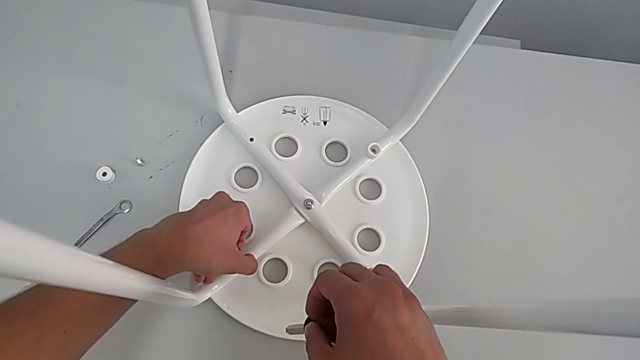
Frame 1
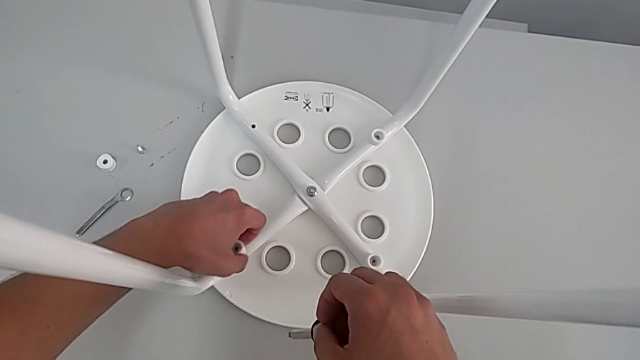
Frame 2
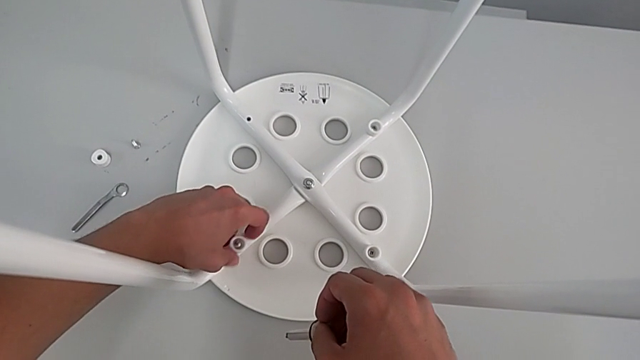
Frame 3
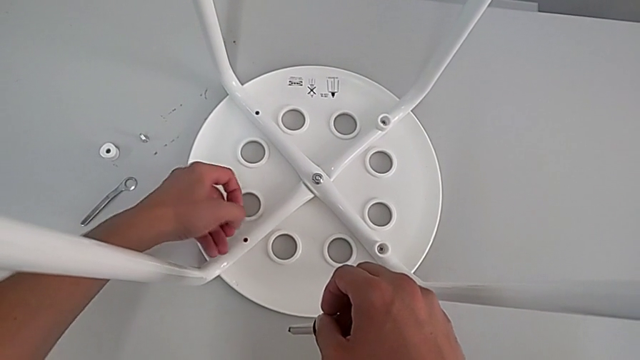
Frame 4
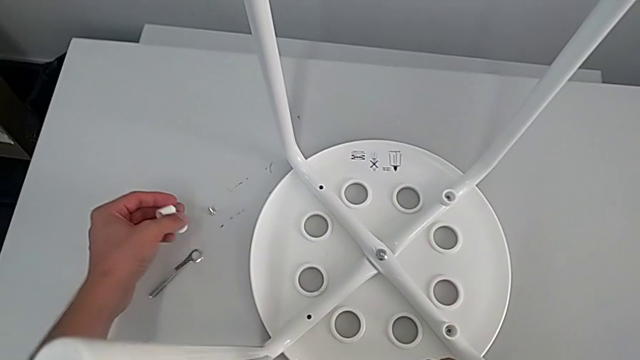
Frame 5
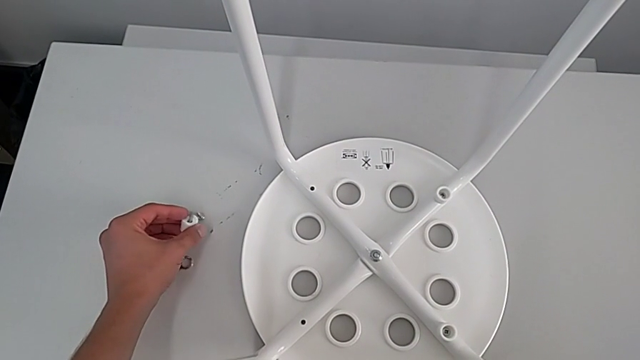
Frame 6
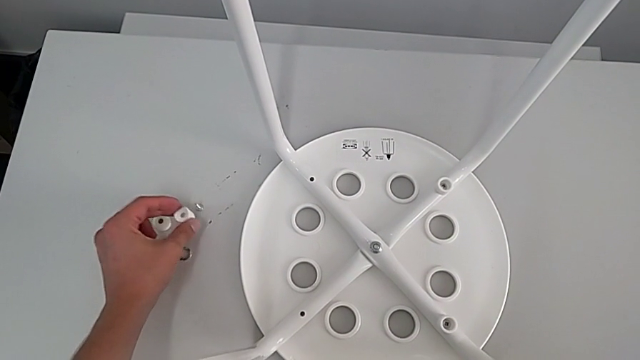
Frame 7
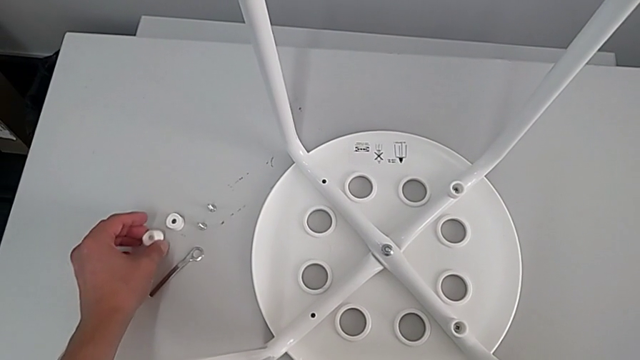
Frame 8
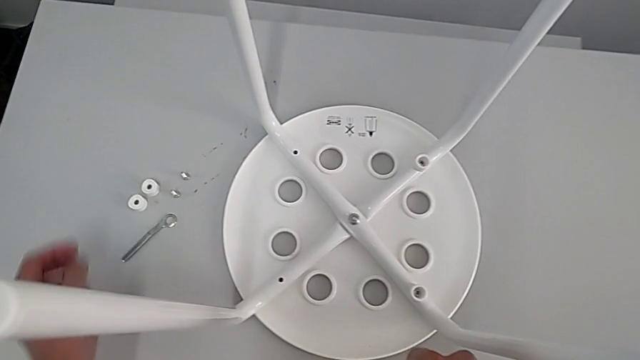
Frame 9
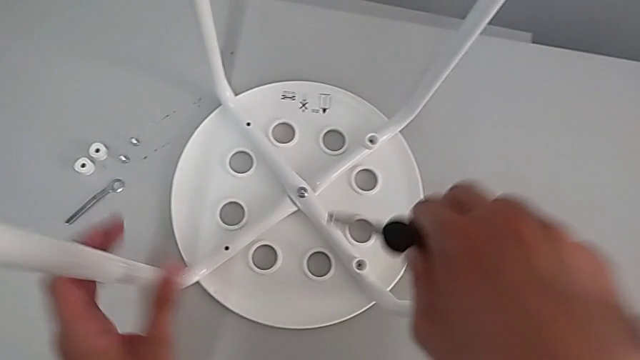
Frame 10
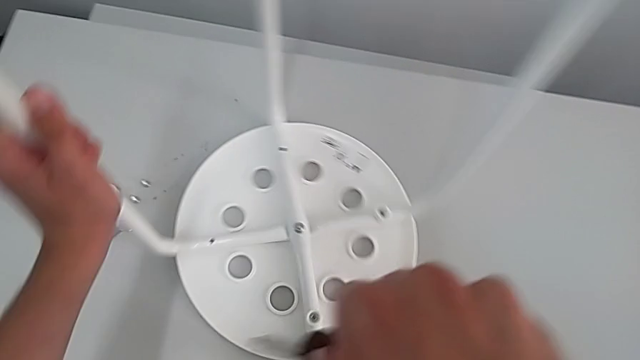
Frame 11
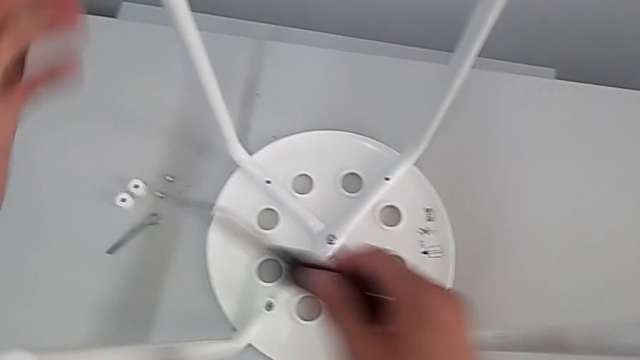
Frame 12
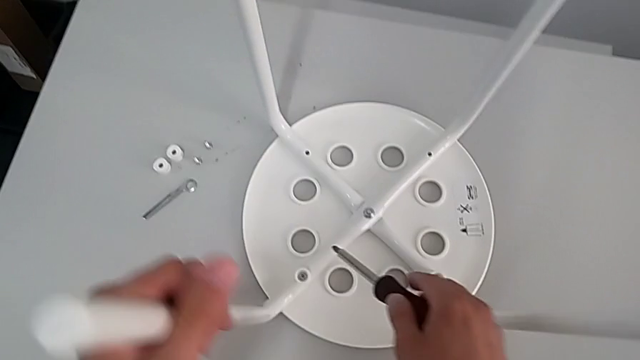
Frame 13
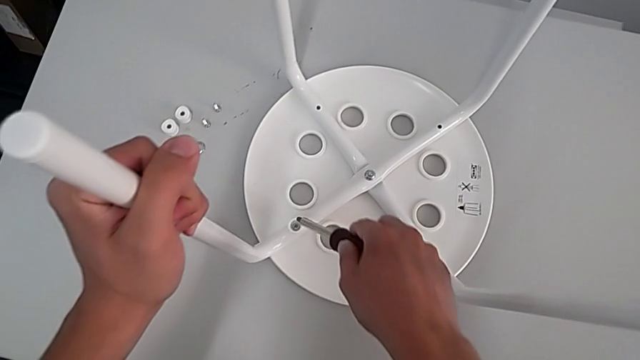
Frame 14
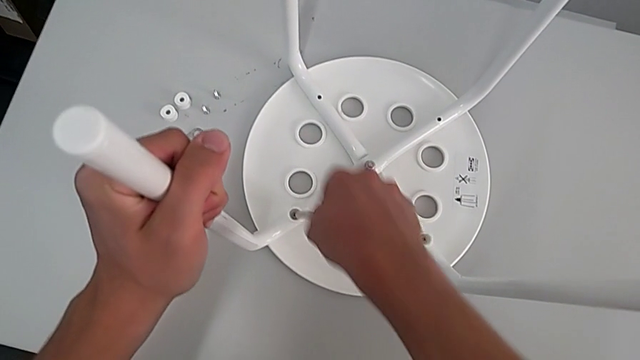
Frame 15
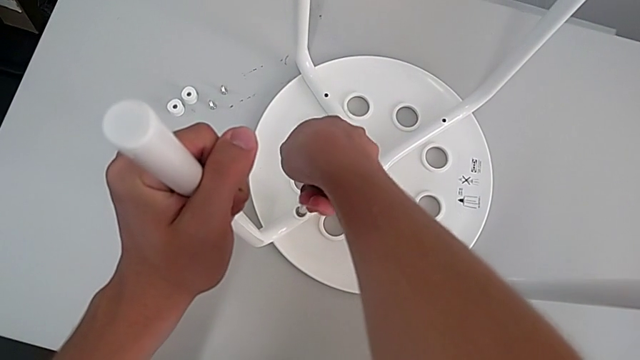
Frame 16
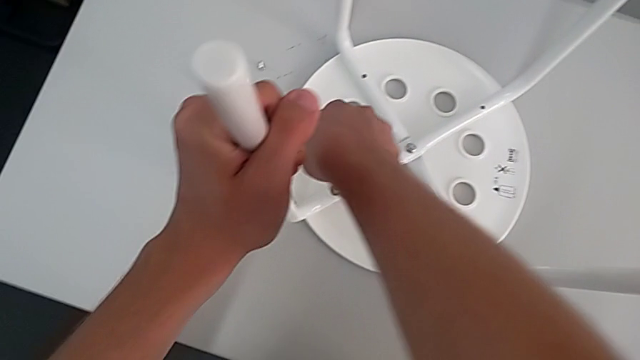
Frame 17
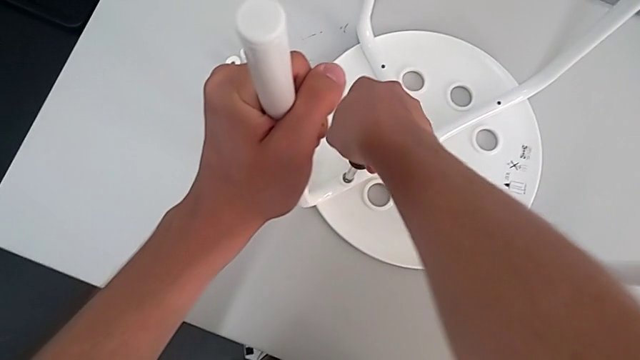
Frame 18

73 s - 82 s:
The camera wearer is removing four screws. They disassemble the second screw, approach the screw, place the second screw, rotate the stool and insert the third screwdriver.

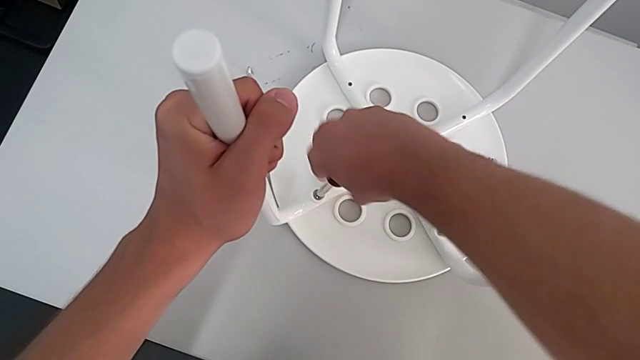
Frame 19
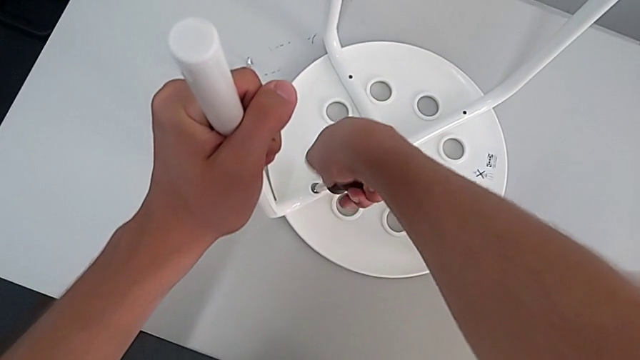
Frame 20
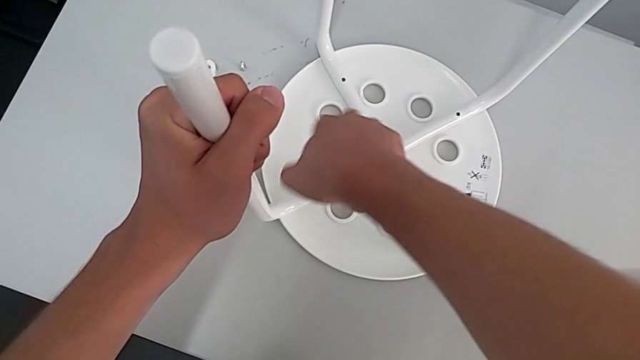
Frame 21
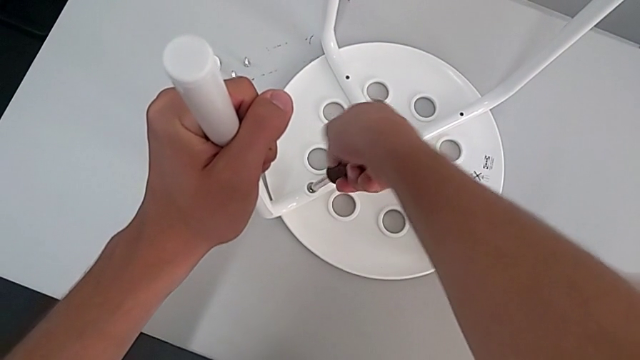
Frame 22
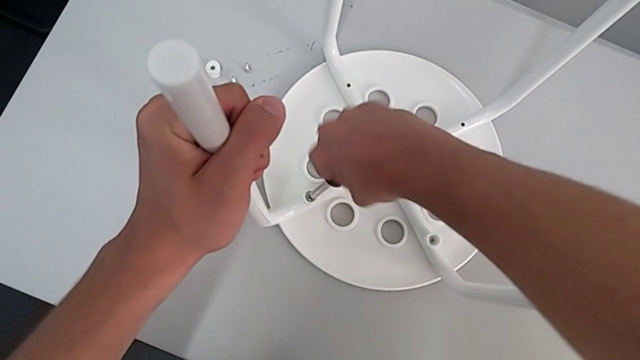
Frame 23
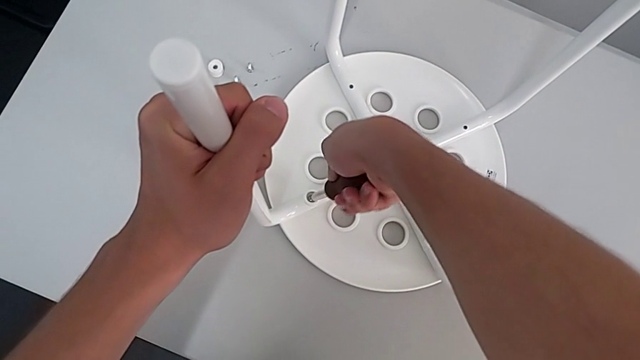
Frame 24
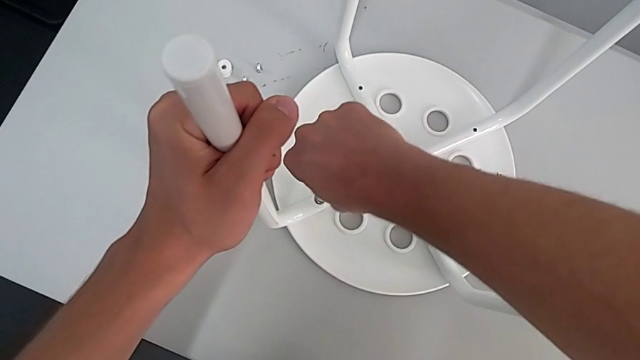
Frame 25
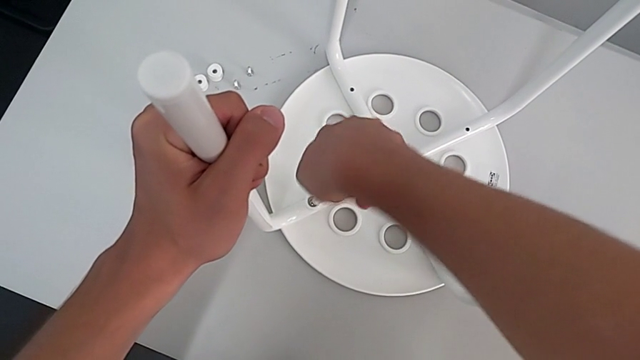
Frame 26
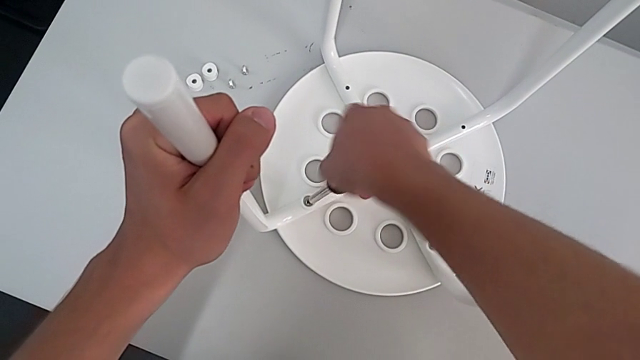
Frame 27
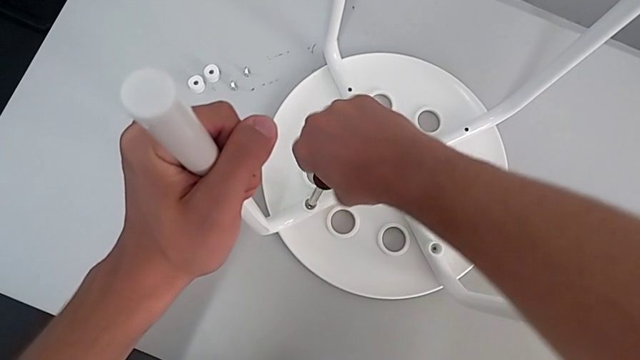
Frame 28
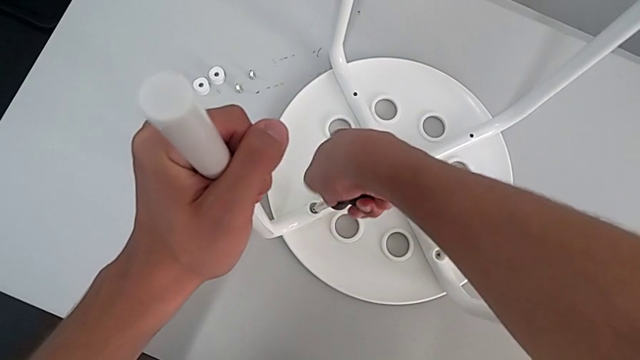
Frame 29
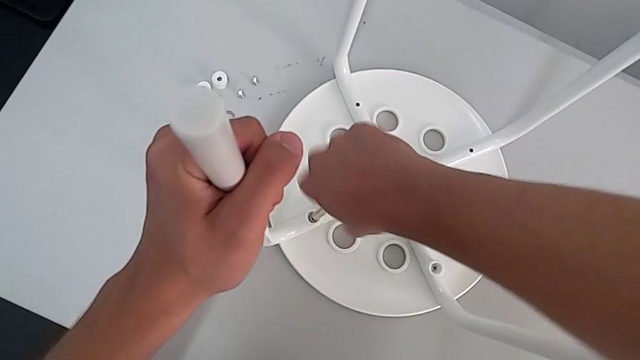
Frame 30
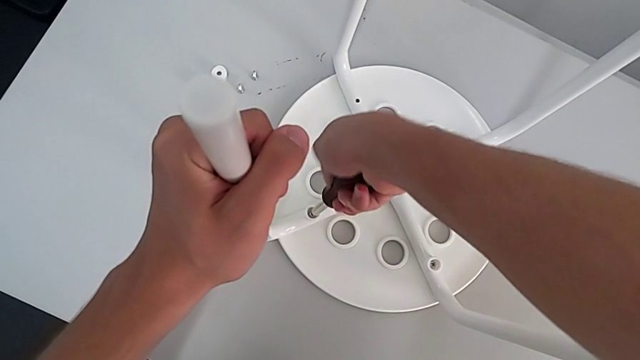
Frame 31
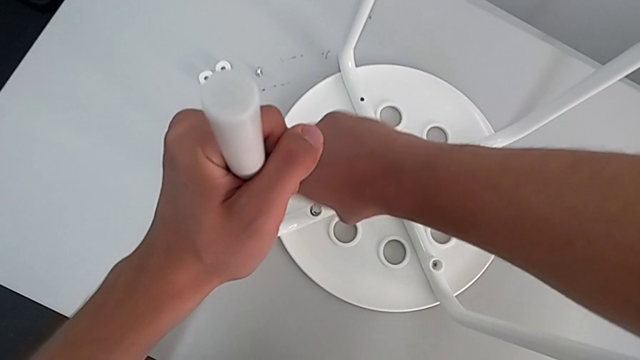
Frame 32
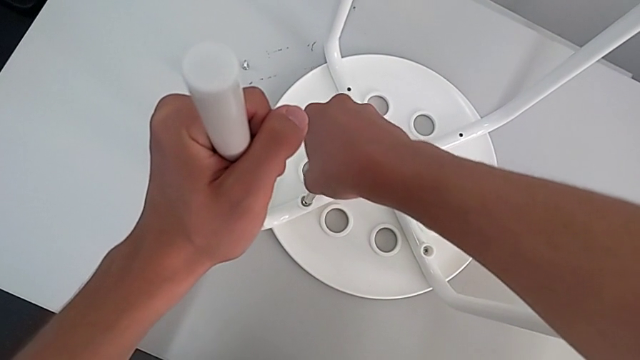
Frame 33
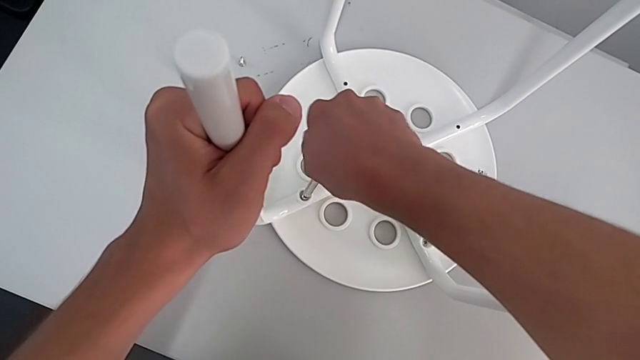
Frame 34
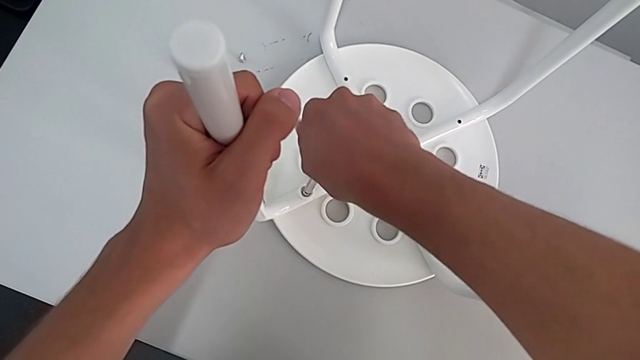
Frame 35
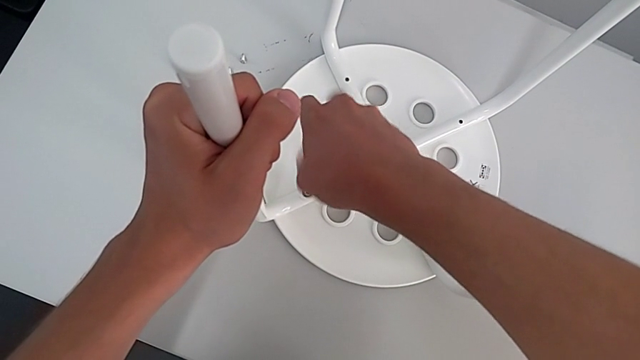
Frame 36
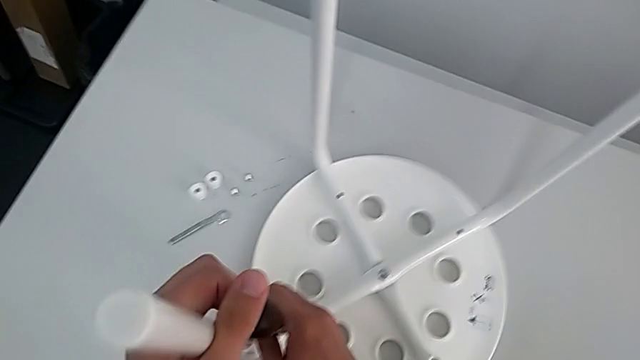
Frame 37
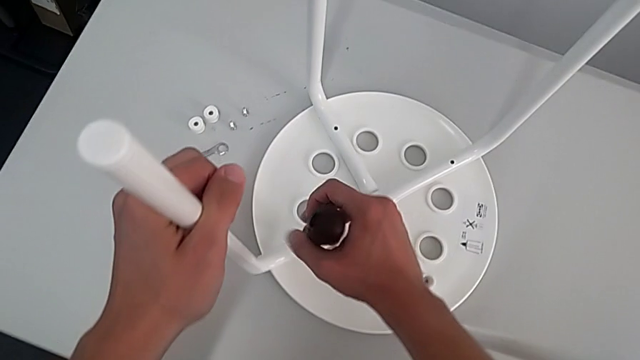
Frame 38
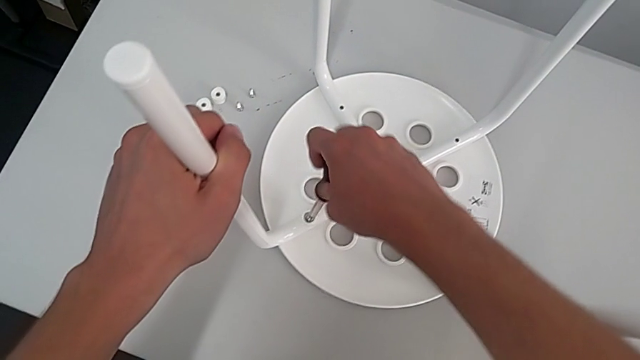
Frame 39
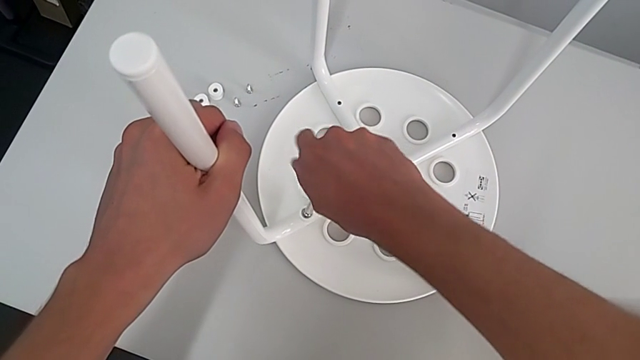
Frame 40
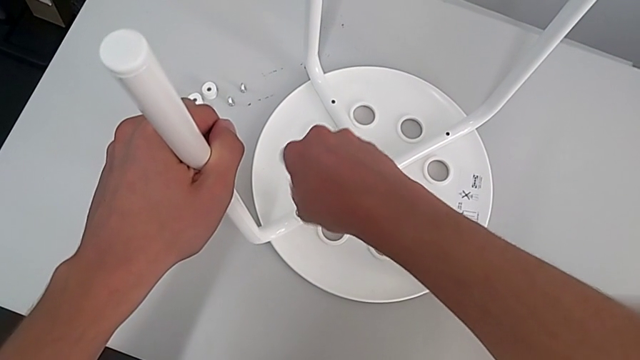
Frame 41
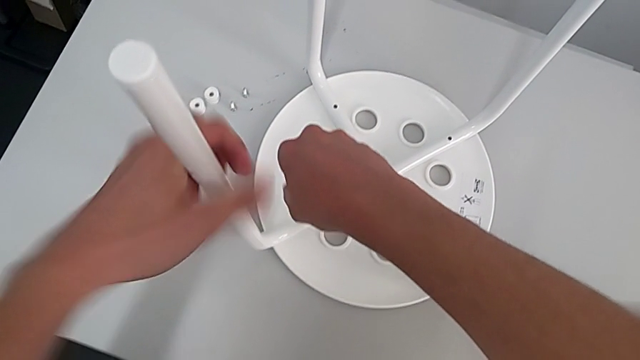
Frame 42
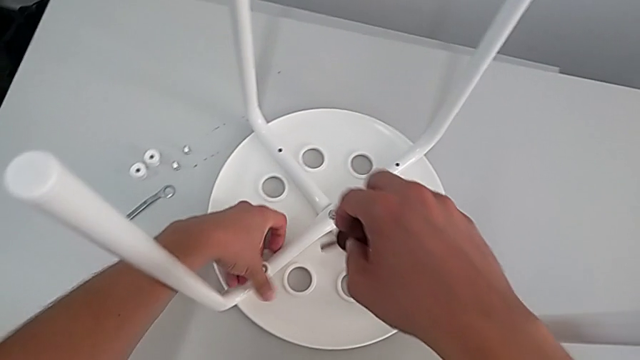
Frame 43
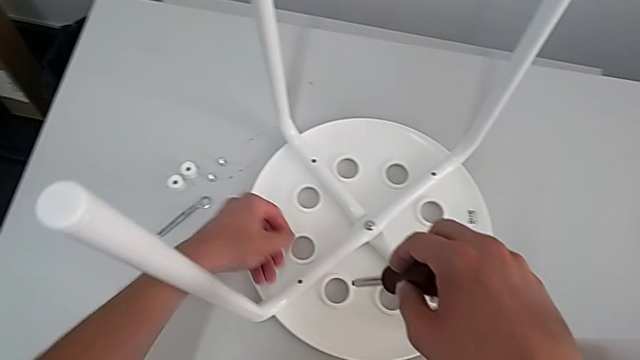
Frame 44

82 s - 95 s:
The camera wearer is removing four screws. They keep unscrewing the third screw, grab it and disassemble the washer.
